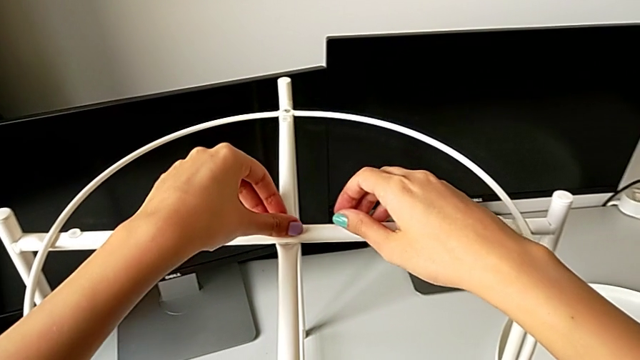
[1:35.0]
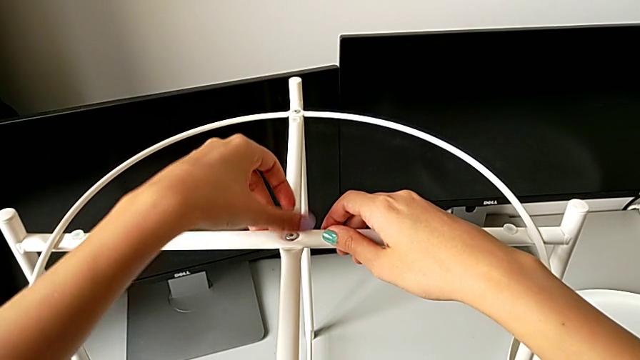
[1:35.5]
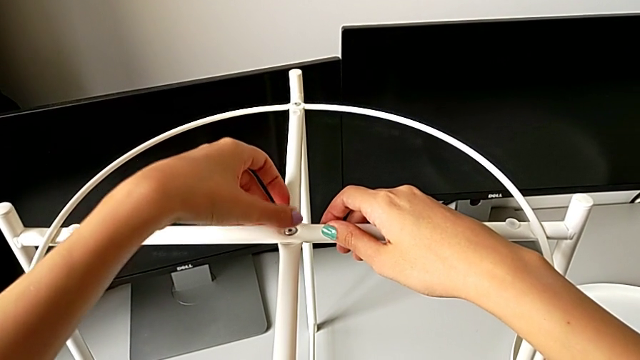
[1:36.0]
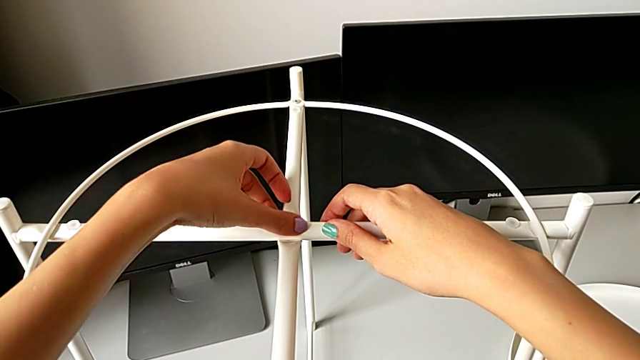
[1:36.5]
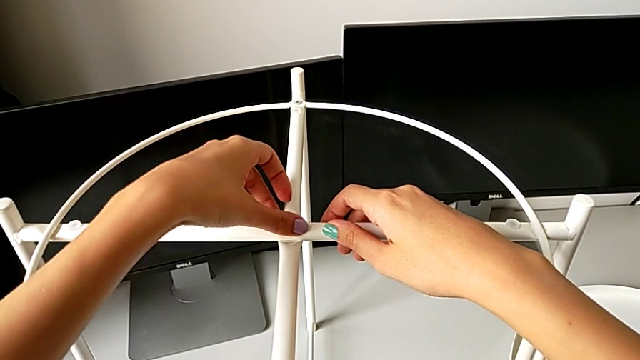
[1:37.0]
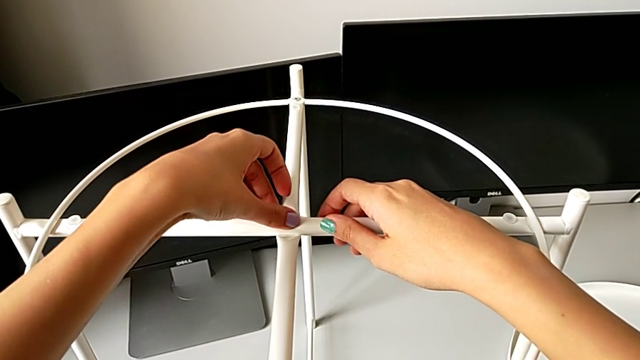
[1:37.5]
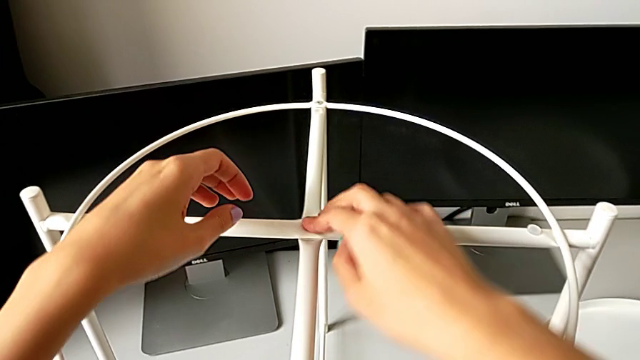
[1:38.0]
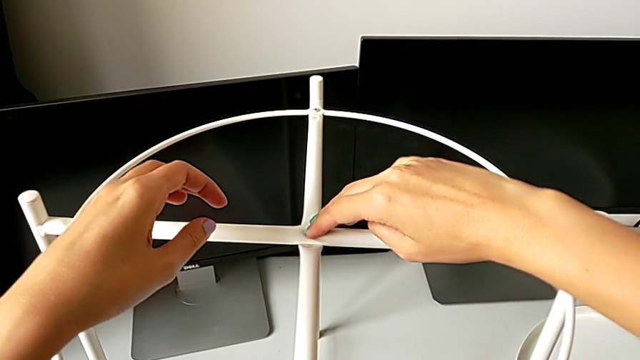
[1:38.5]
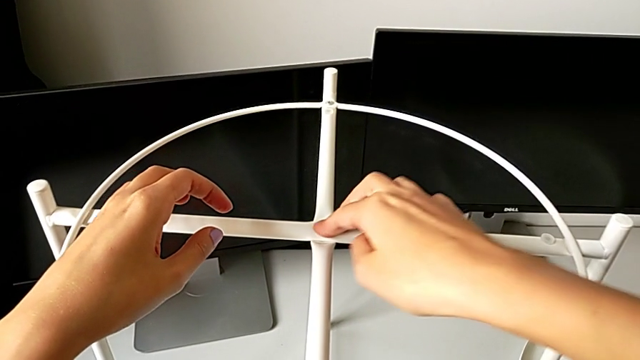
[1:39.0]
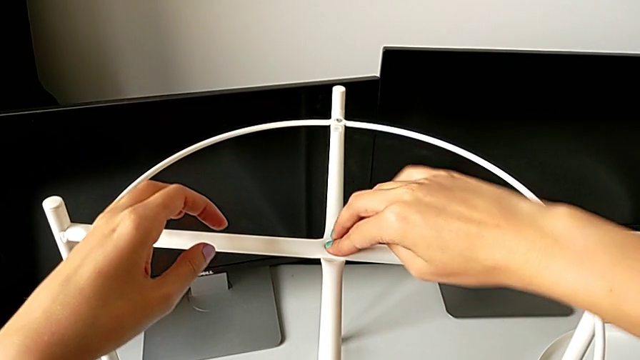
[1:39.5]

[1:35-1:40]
The camera wearer is screwing the circle into place. They screw the hex socket head twice.

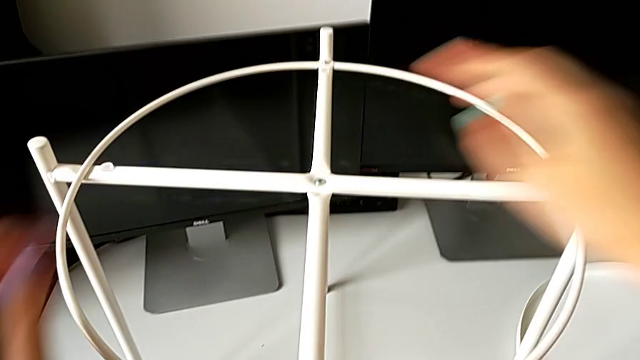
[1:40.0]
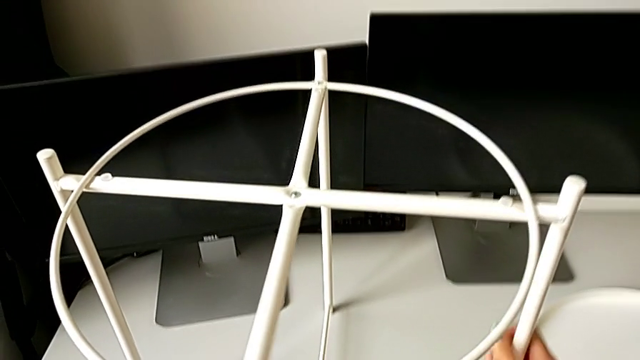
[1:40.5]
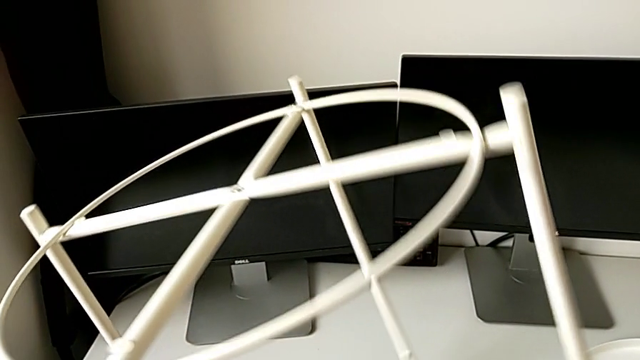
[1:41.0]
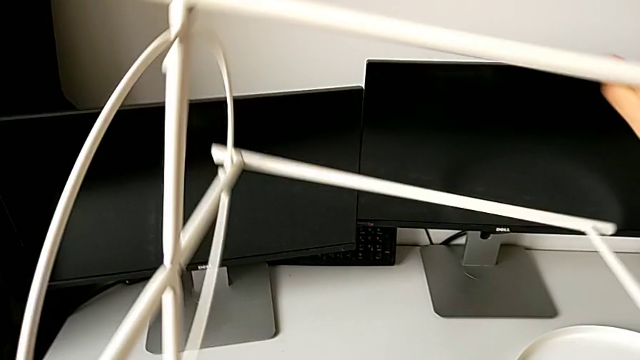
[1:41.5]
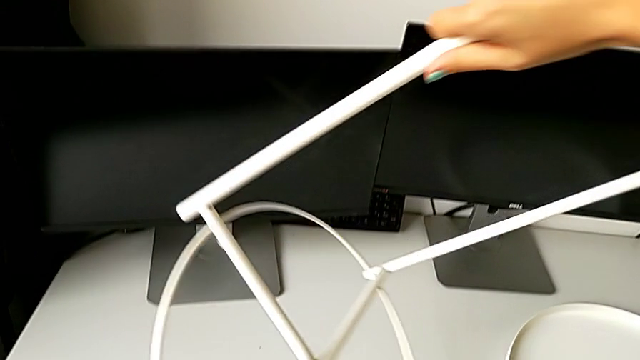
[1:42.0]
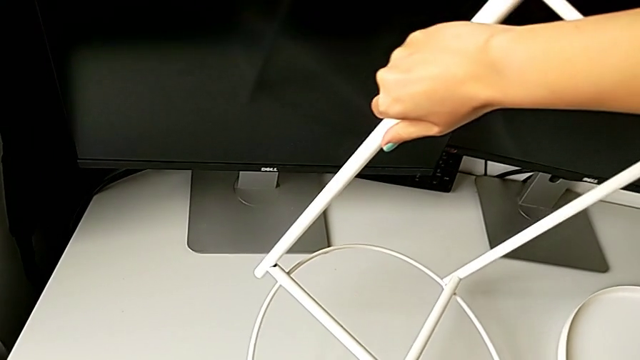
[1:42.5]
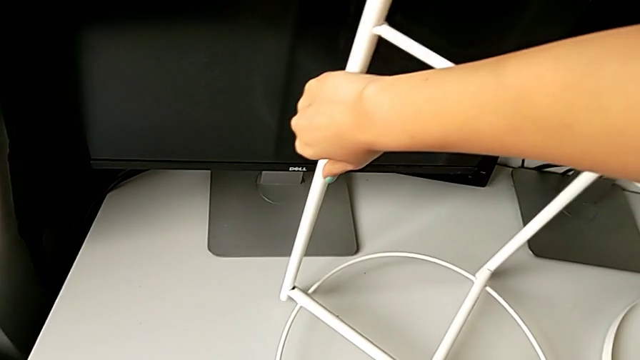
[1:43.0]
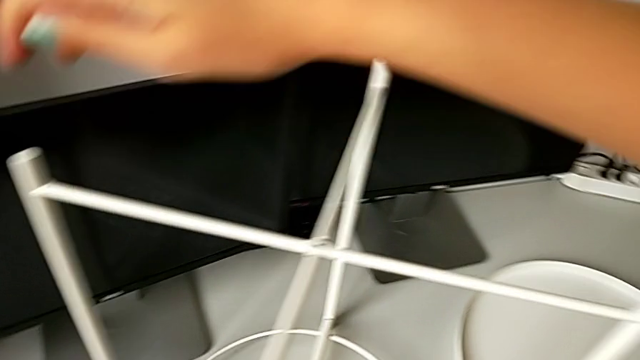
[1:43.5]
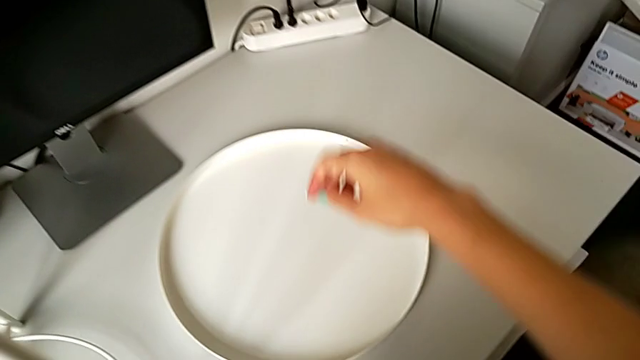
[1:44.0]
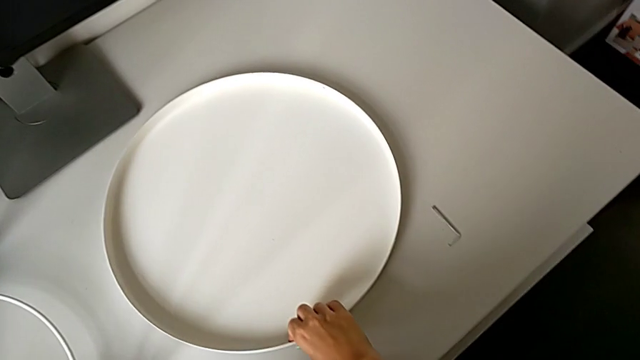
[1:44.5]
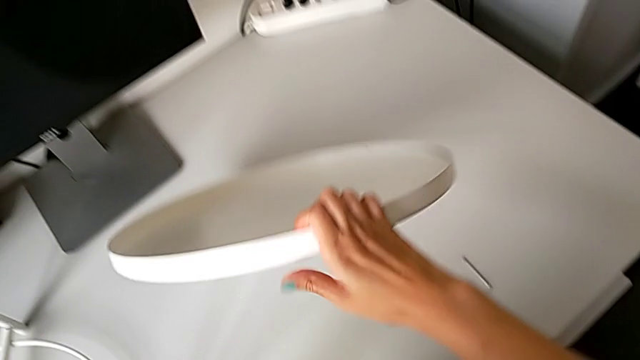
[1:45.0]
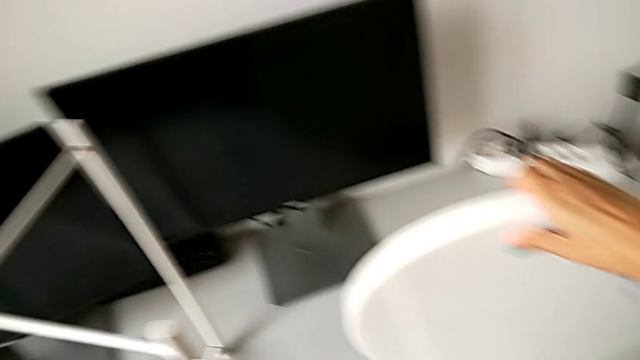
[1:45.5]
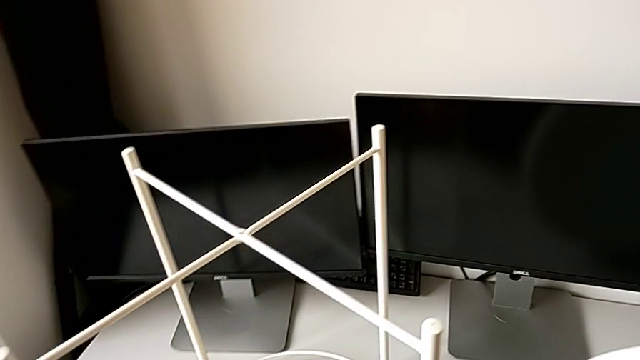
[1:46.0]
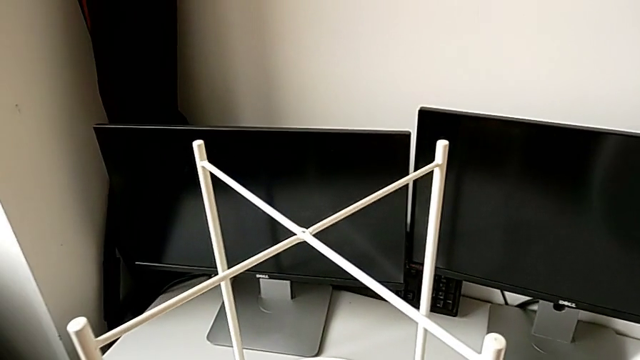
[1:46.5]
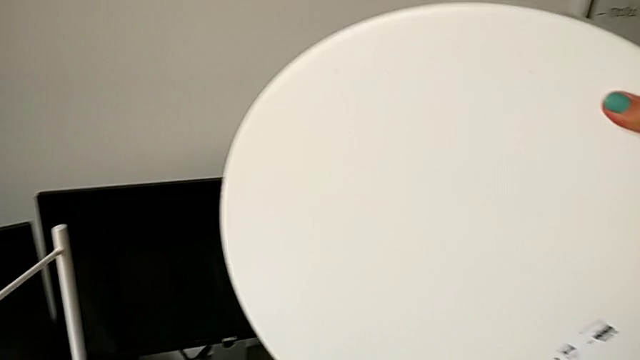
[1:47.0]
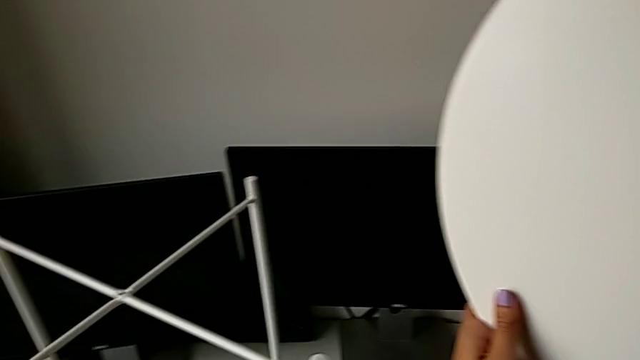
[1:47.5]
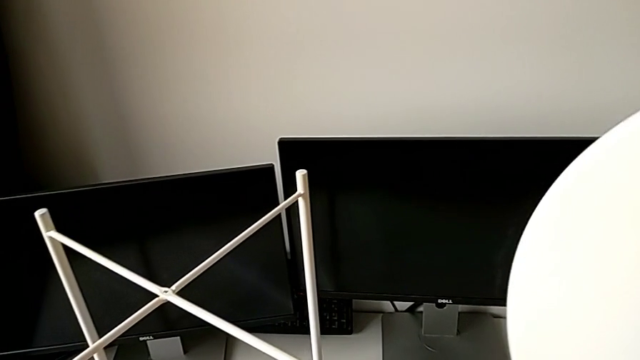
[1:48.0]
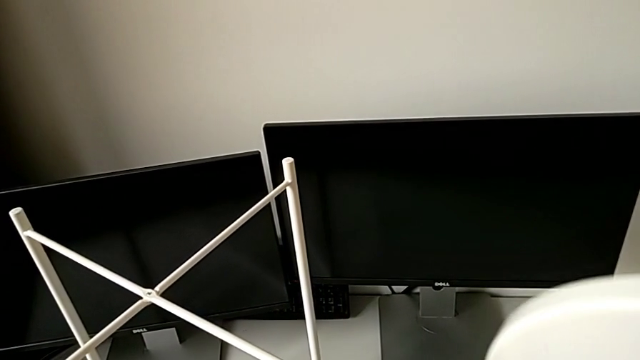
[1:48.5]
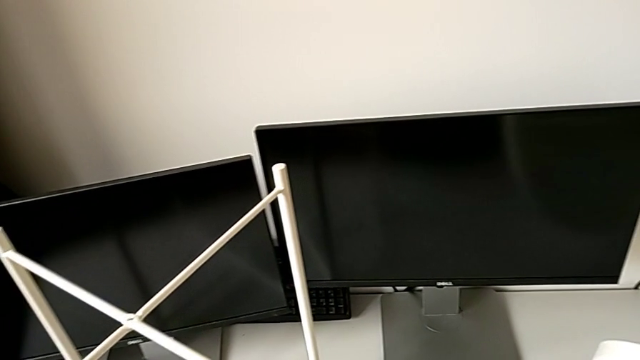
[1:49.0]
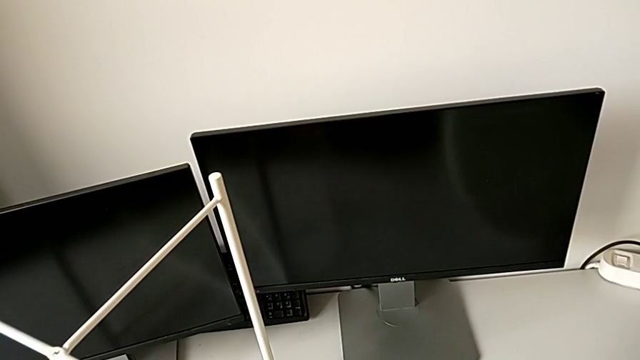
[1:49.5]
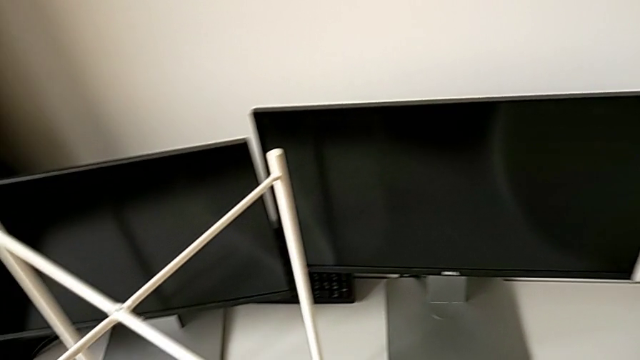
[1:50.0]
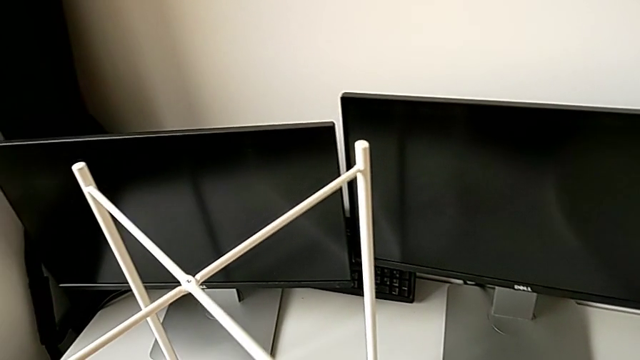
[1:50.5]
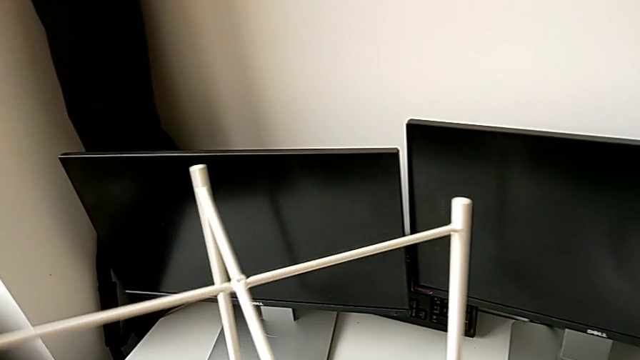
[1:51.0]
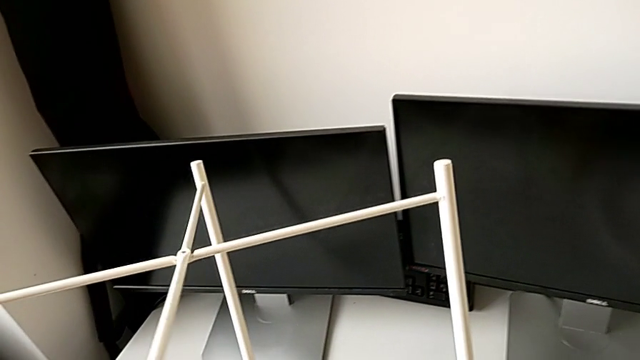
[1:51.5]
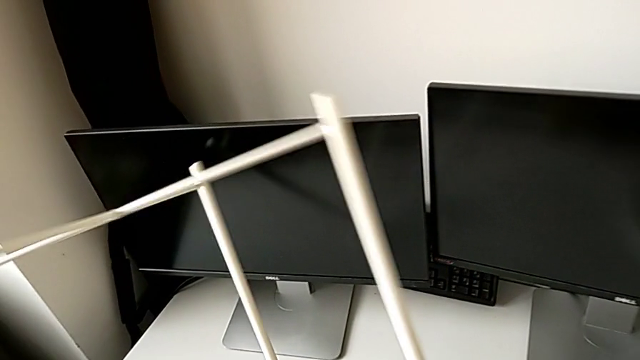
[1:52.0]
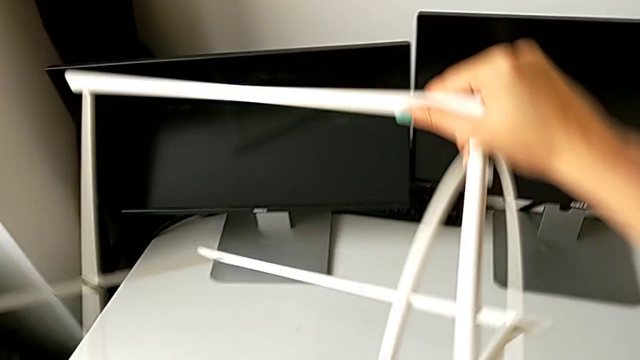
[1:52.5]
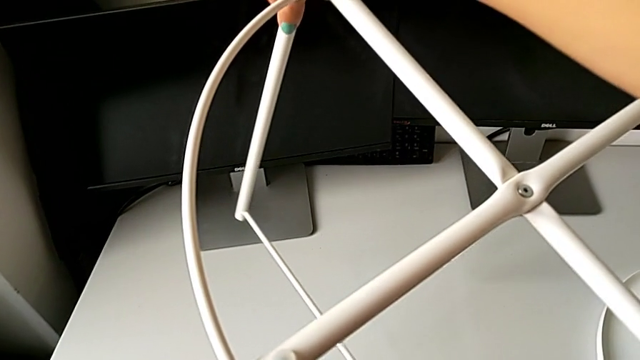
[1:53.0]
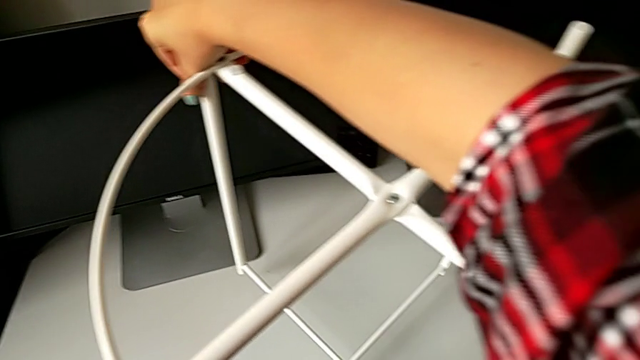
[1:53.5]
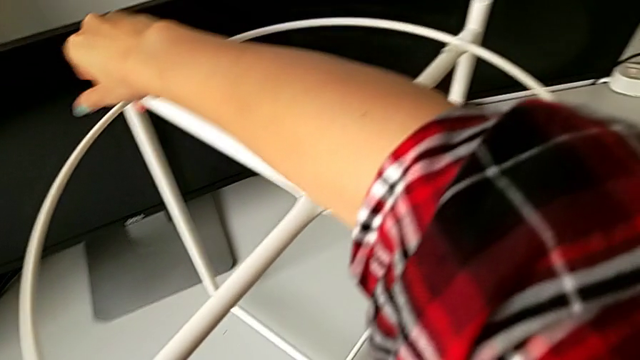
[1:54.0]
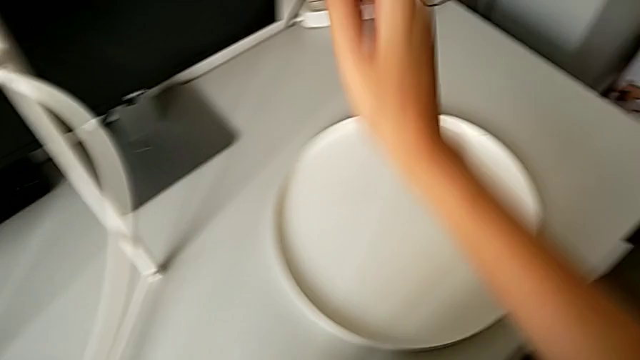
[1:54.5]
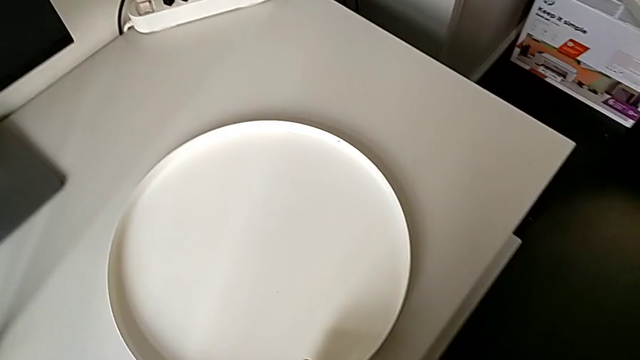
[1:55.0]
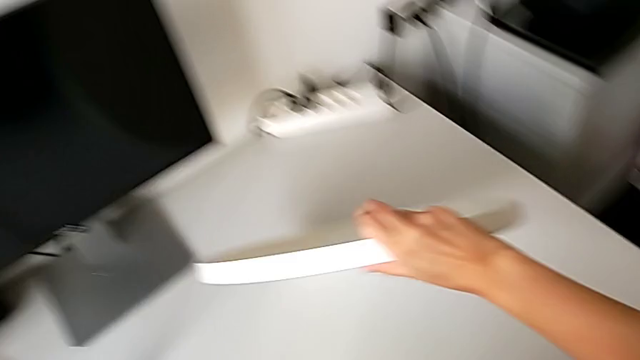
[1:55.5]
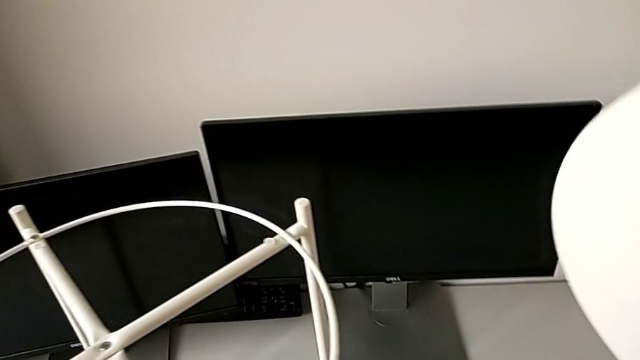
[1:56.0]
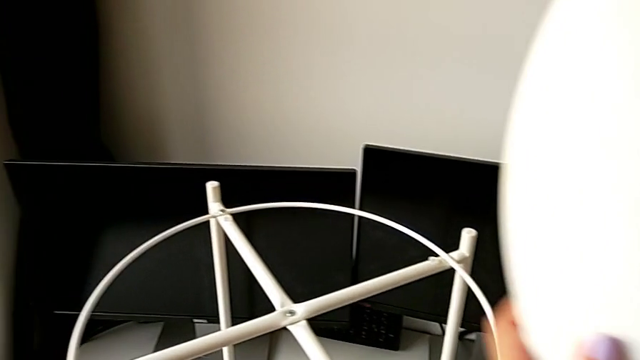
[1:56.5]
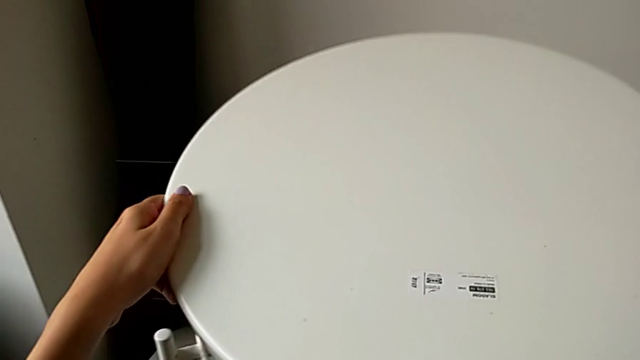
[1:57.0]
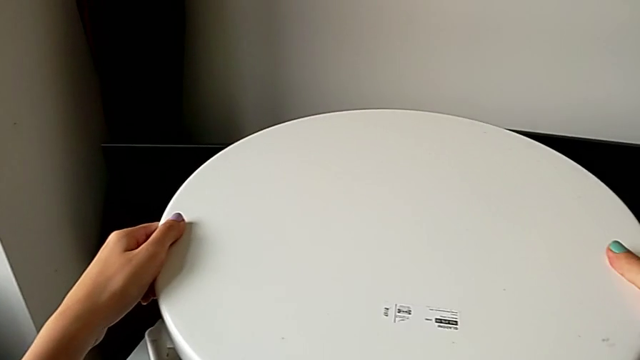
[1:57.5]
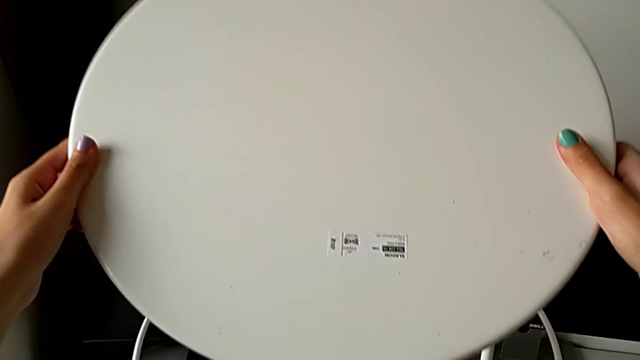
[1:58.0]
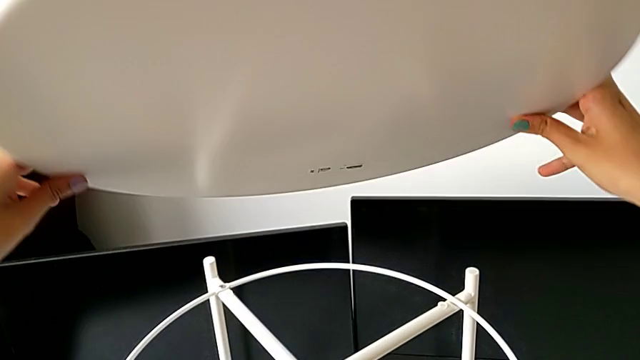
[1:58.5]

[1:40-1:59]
The camera wearer is putting the tray on the base. They grab the leg, wrongly rotate it, flipping the position of the legs, and place it. They grab the rounded tray, wrongly flip it and place it. They grab the leg, flip it and place it. They grab the tray, wrongly approach the tray table, flipping the position of the base, and rotate the tray.
